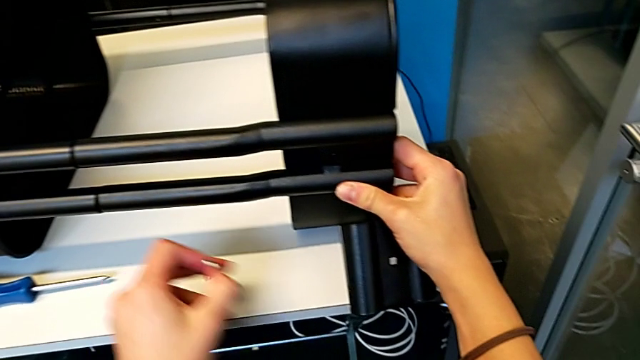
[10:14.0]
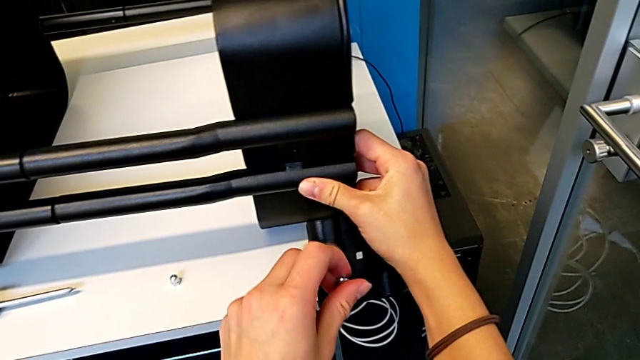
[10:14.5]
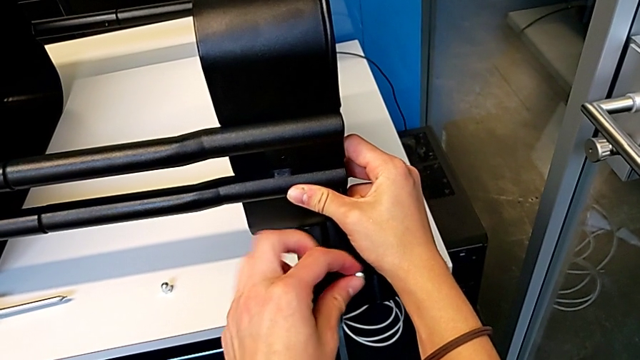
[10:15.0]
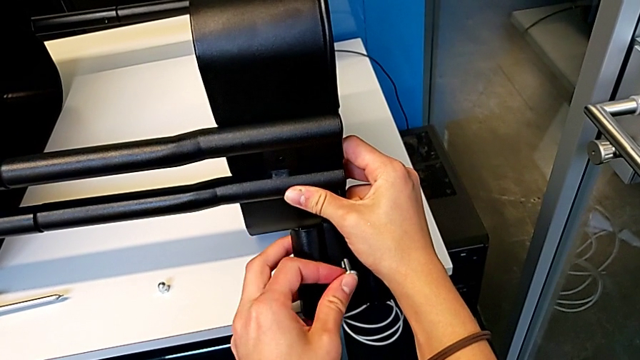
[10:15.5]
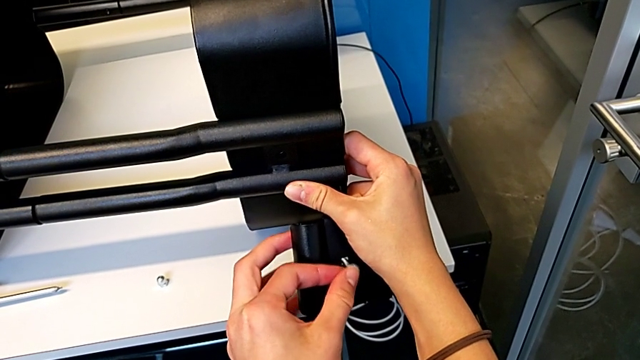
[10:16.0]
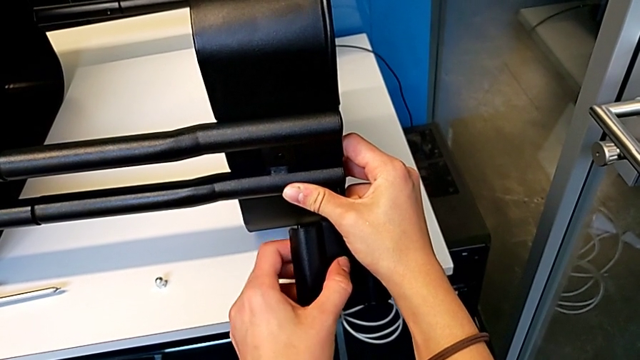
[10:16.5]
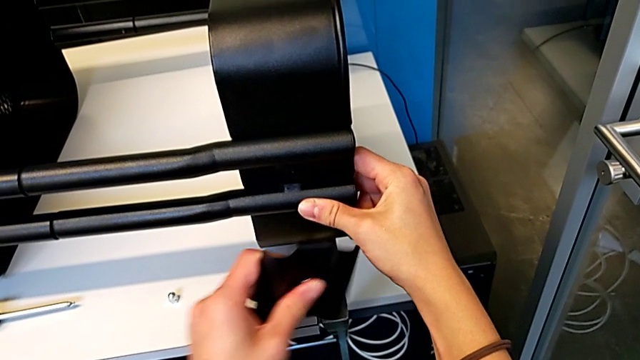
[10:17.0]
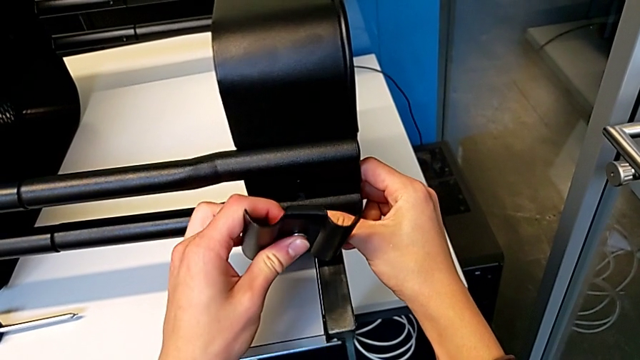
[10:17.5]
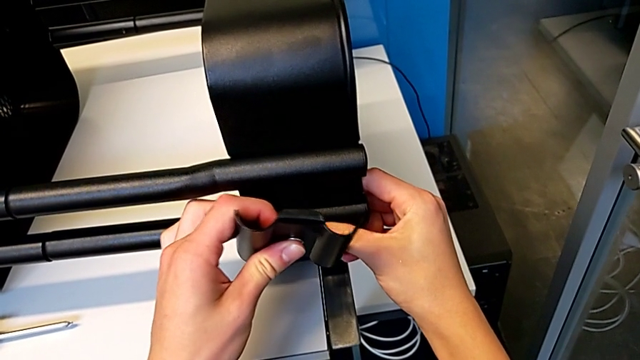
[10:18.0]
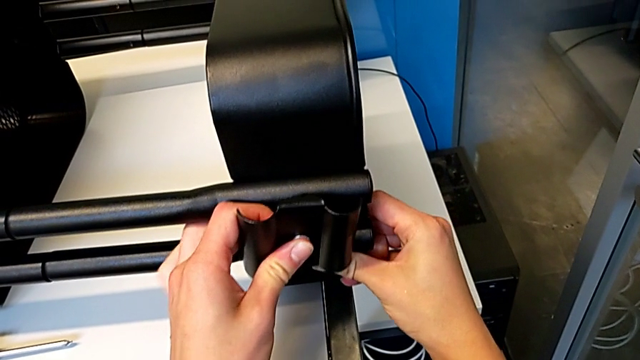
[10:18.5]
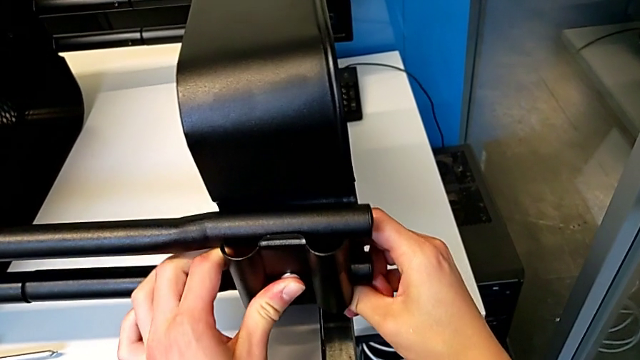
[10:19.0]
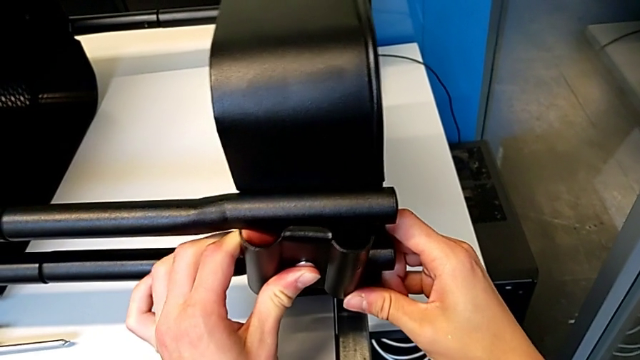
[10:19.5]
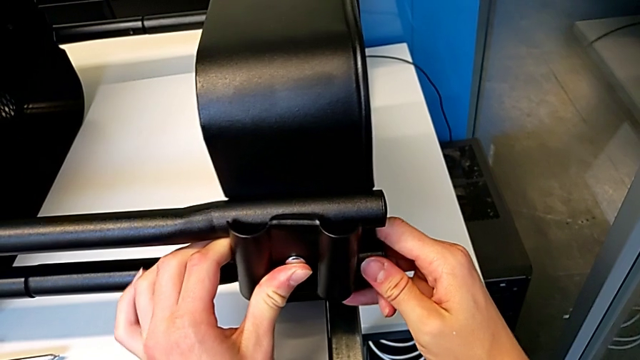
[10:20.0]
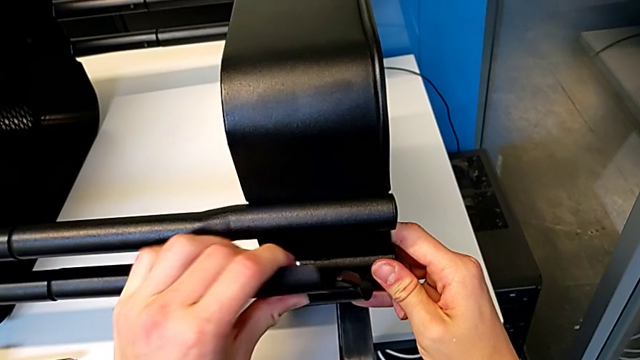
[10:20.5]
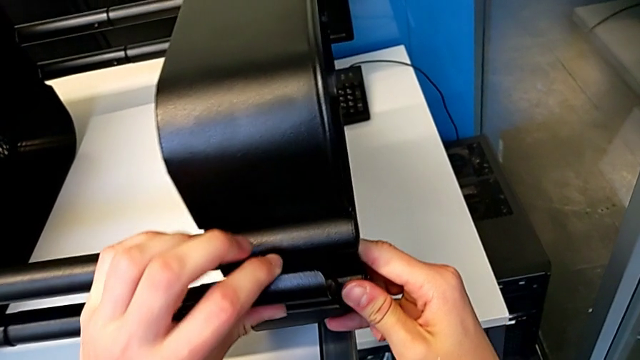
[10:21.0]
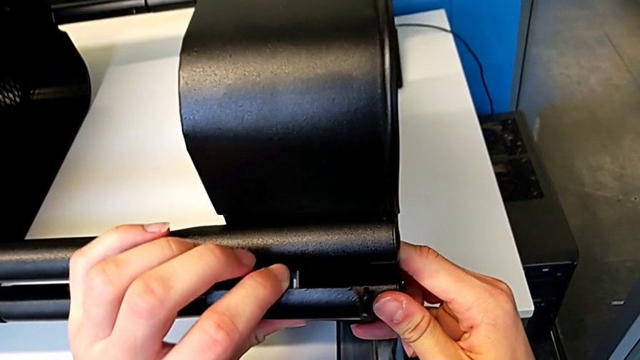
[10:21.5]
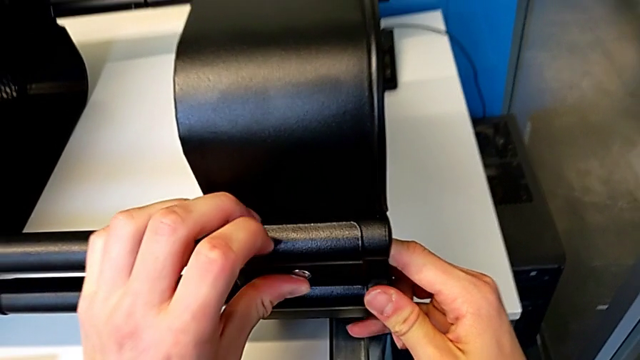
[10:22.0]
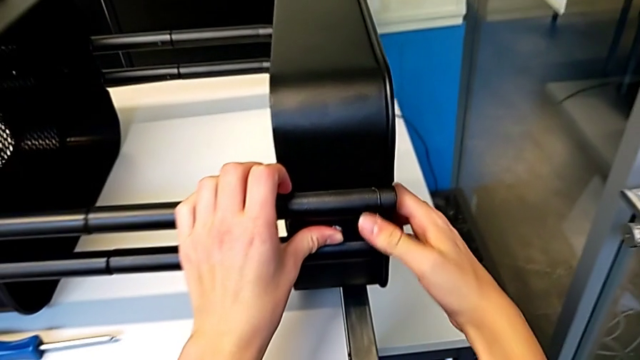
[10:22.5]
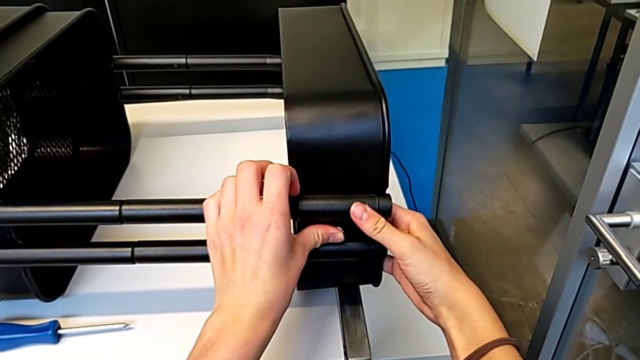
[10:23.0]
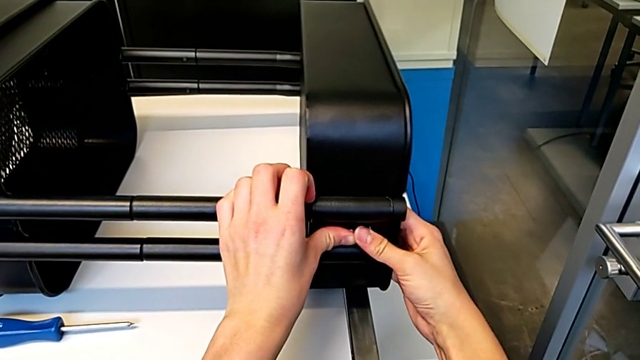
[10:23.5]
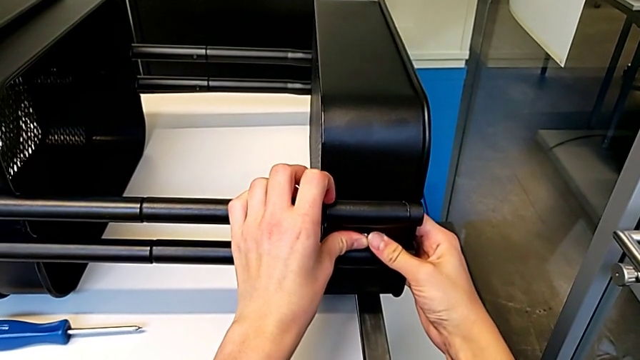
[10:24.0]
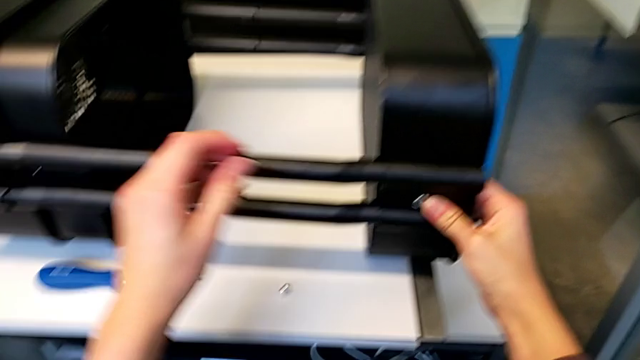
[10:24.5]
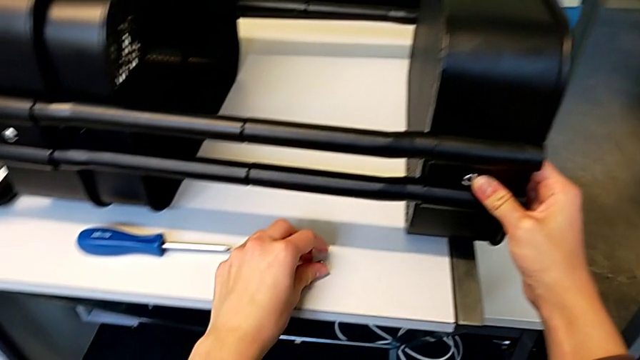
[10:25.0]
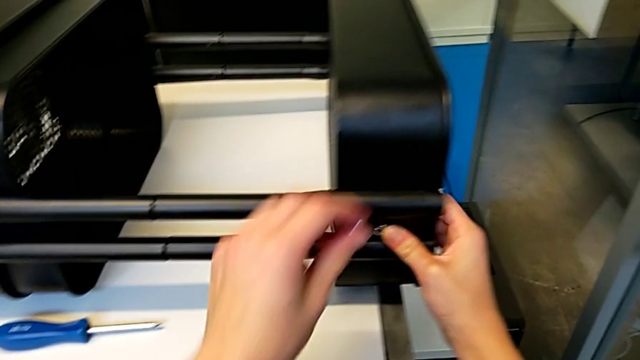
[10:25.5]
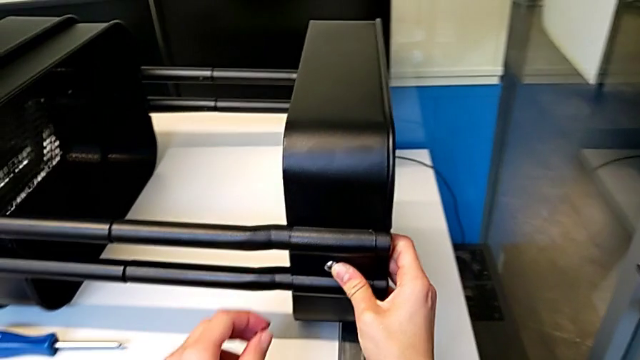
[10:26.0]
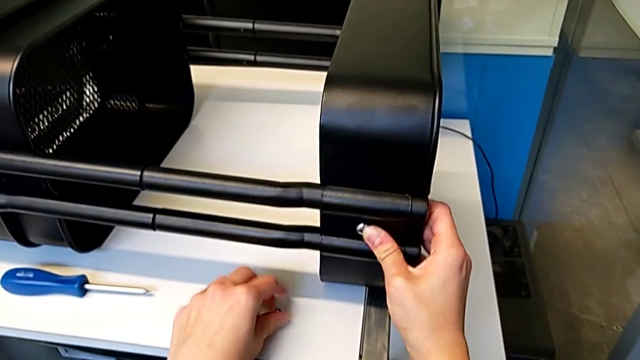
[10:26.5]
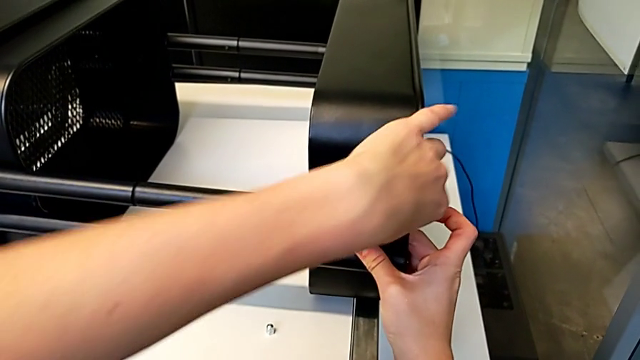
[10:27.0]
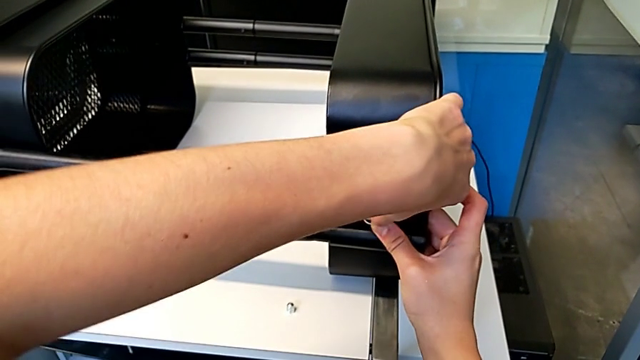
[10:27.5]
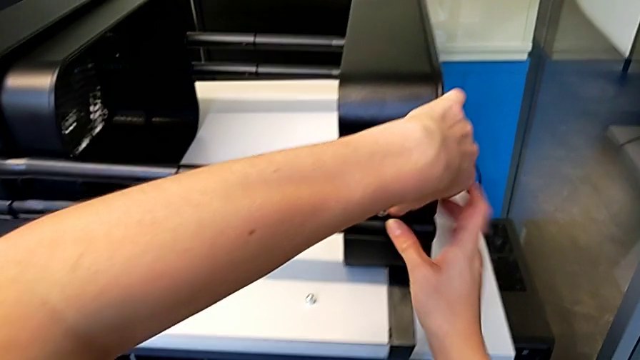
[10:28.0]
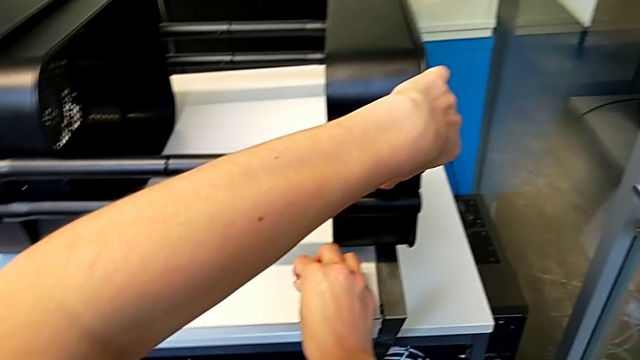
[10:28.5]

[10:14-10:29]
The camera wearer is assembling the first bracket in the top tray. They insert the bolt, align the grid tray, insert the bolt, grab the hexagon cap nut, place it, hold the grid tray and grab the hexagon cap nut.

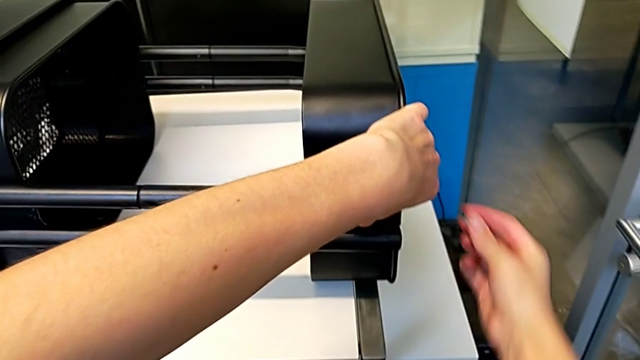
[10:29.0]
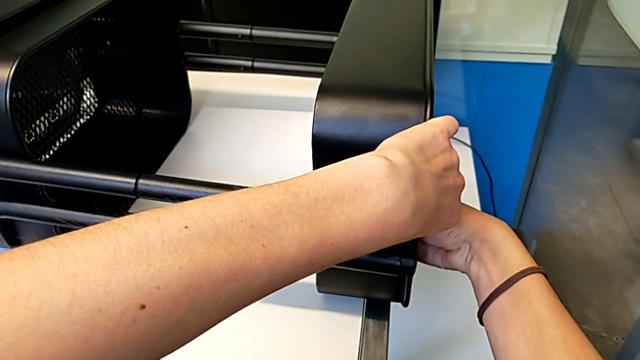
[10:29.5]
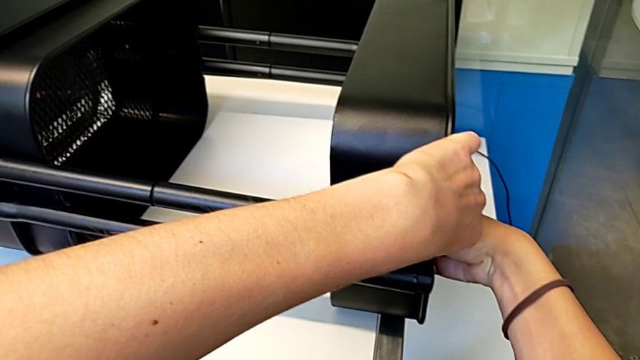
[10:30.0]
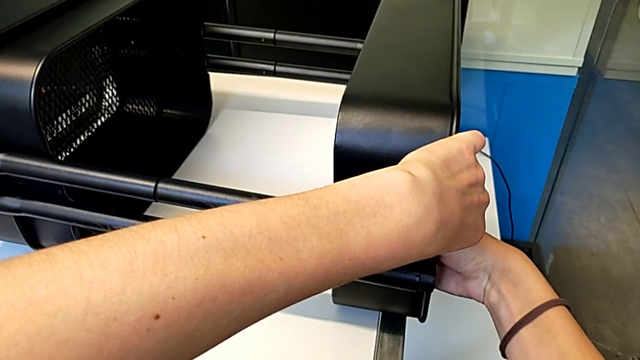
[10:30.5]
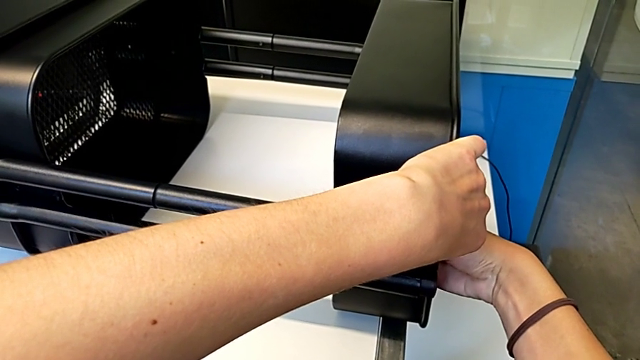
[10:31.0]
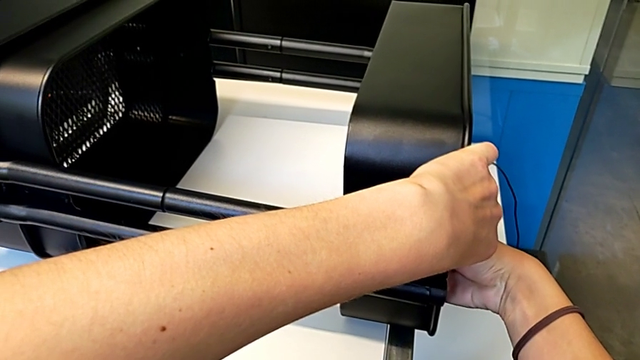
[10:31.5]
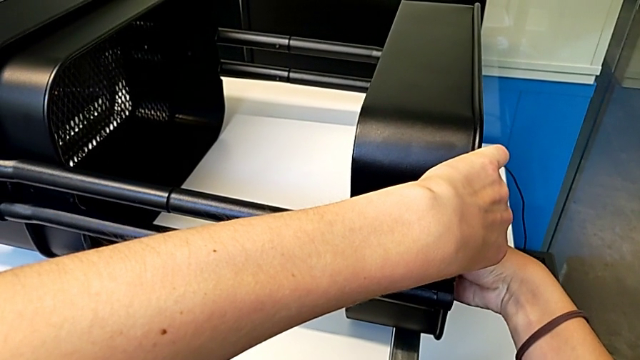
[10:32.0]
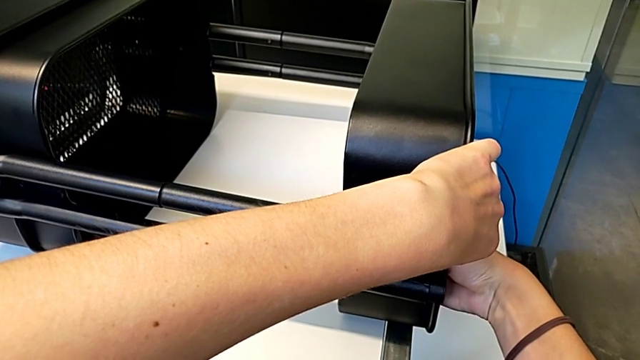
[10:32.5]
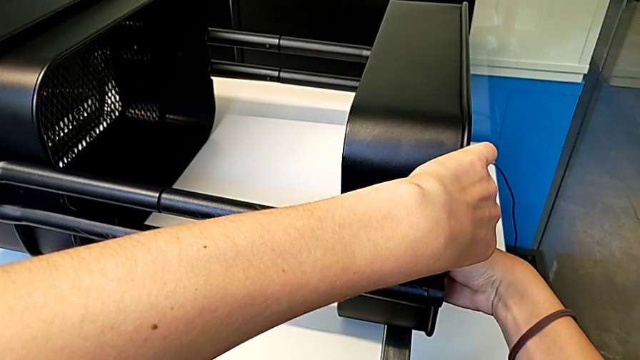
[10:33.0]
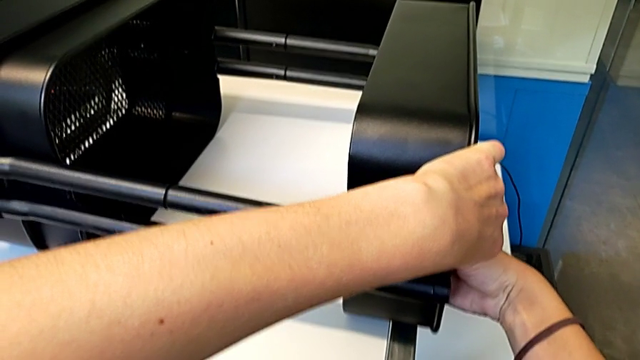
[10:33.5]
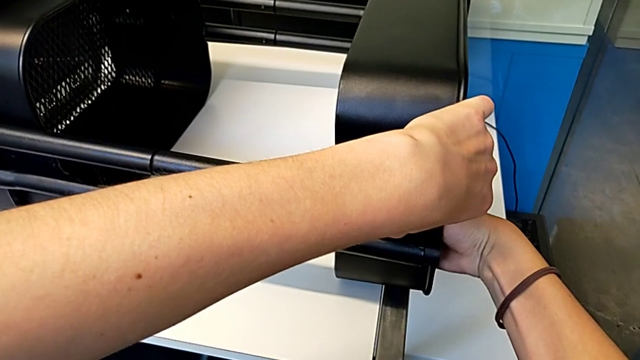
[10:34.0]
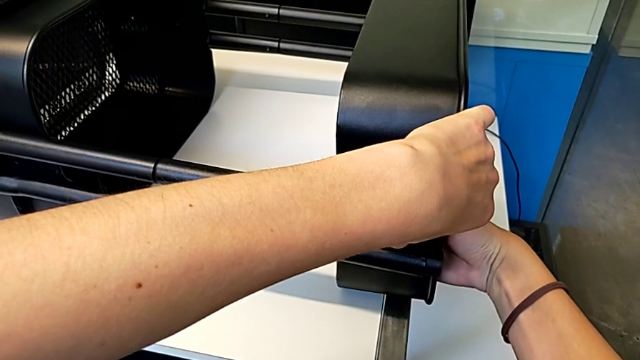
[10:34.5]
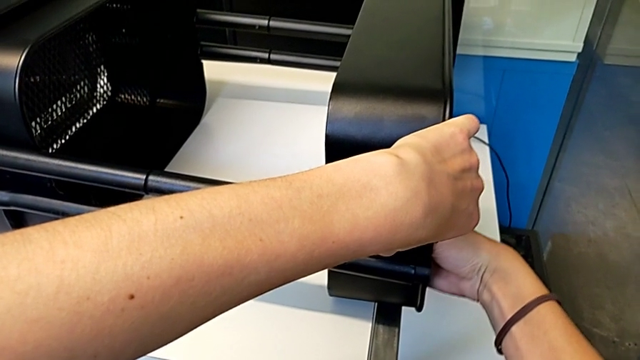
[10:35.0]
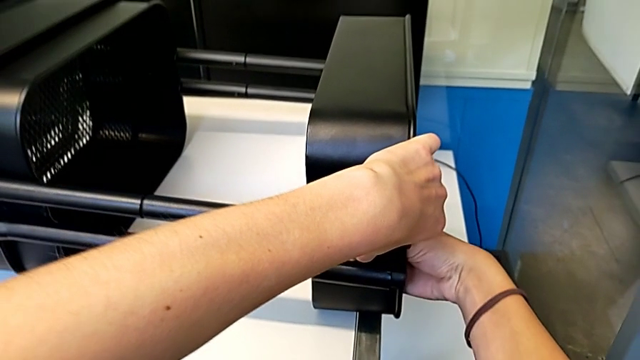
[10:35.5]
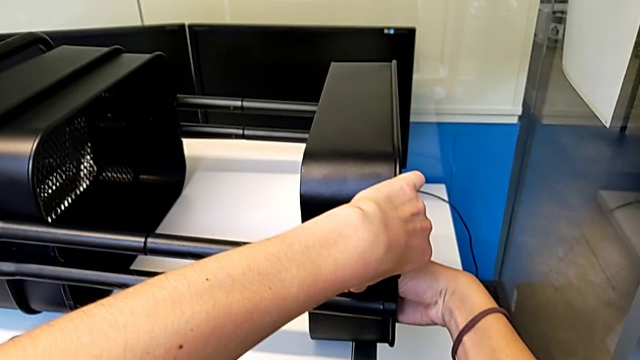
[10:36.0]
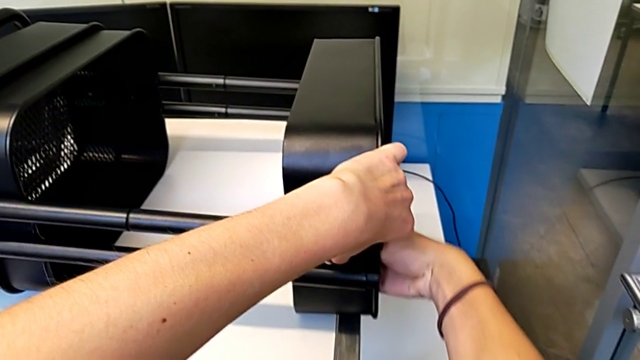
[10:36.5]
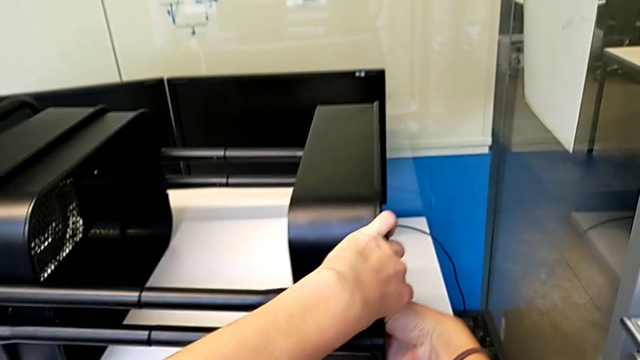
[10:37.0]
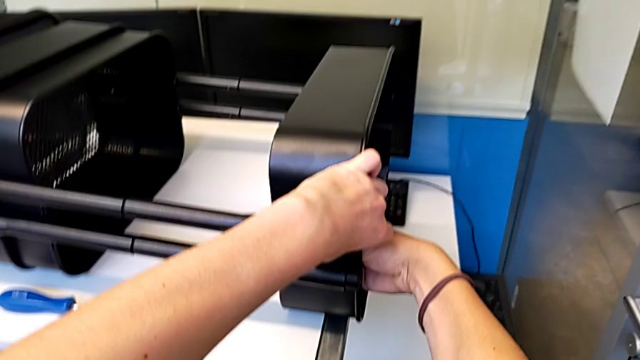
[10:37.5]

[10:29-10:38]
The camera wearer is assembling the first bracket in the top tray. They insert the hexagon cap nut and begin to screw it.
